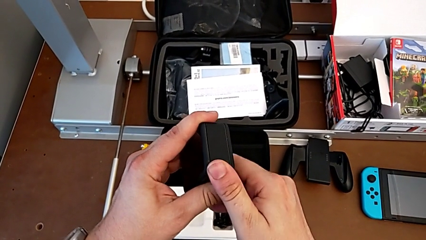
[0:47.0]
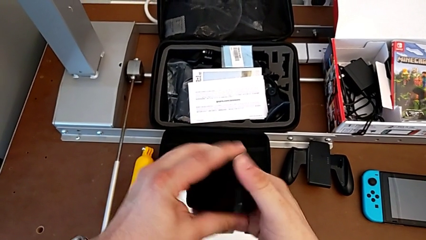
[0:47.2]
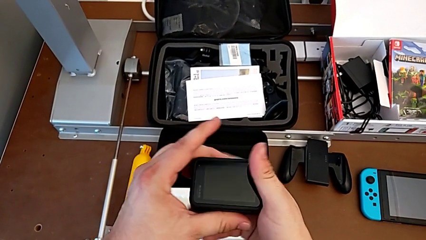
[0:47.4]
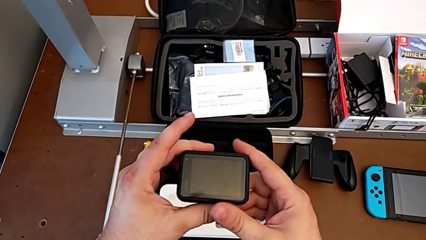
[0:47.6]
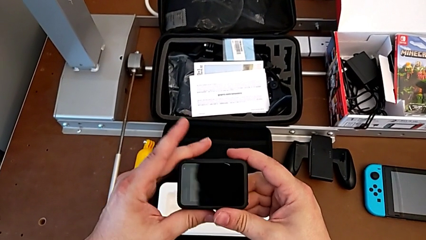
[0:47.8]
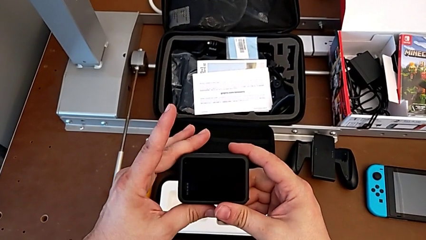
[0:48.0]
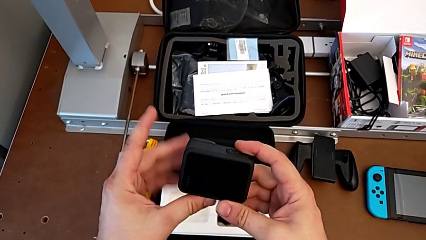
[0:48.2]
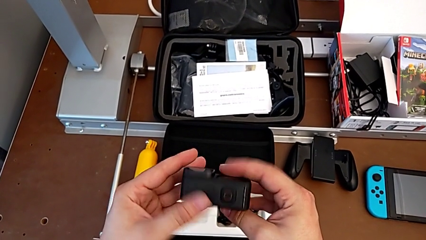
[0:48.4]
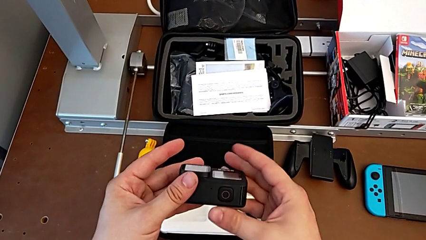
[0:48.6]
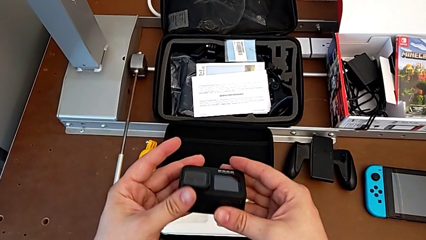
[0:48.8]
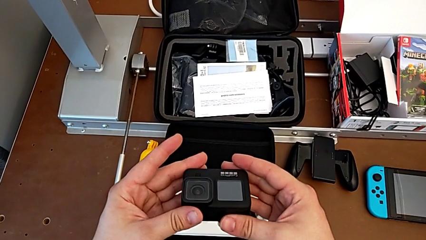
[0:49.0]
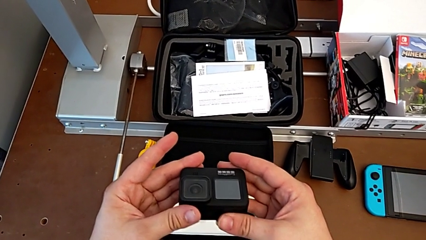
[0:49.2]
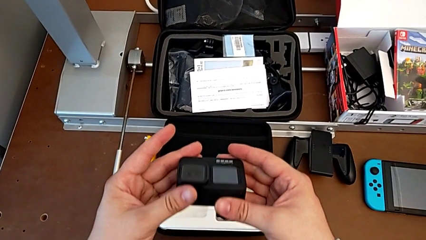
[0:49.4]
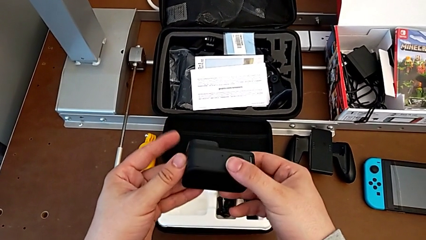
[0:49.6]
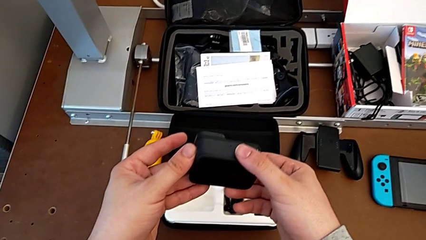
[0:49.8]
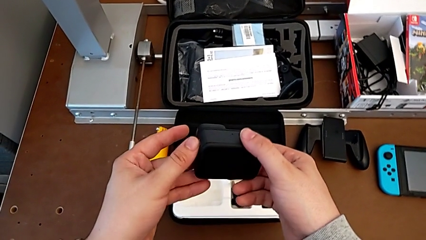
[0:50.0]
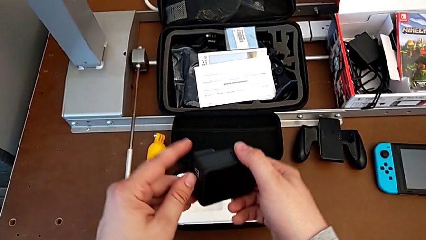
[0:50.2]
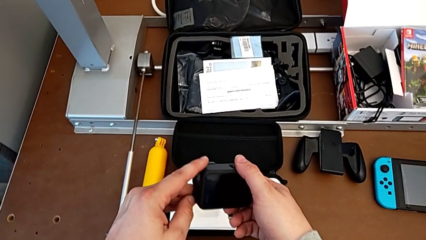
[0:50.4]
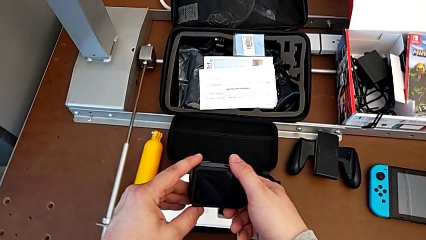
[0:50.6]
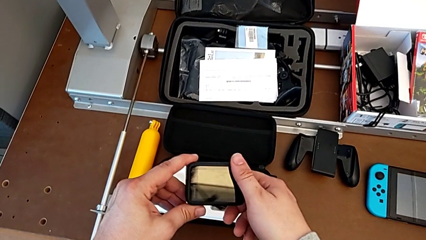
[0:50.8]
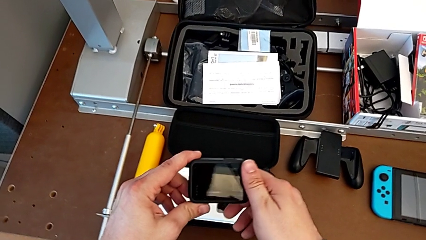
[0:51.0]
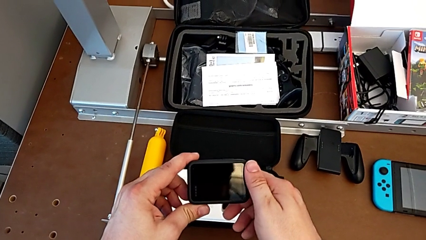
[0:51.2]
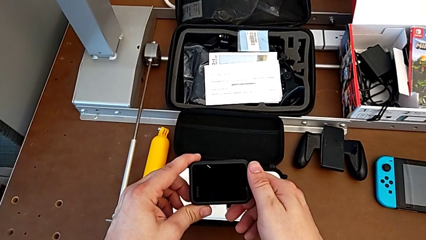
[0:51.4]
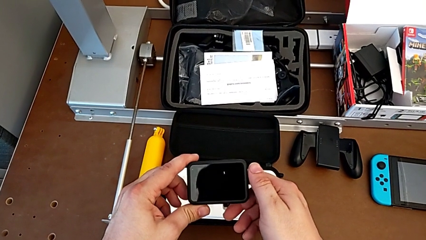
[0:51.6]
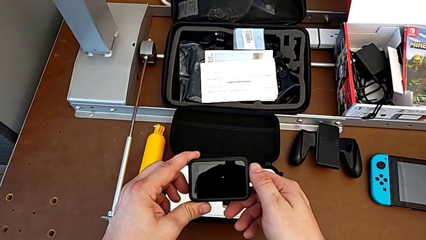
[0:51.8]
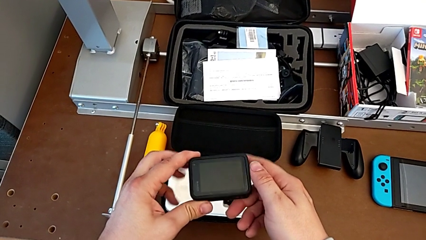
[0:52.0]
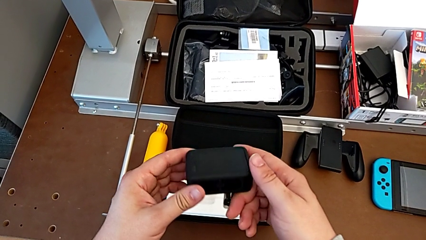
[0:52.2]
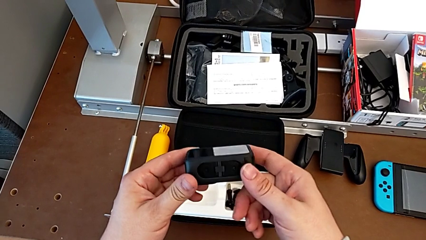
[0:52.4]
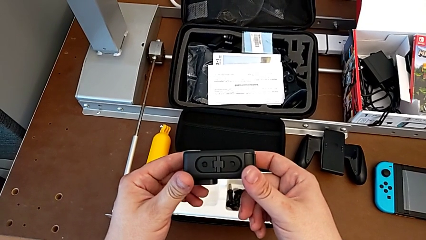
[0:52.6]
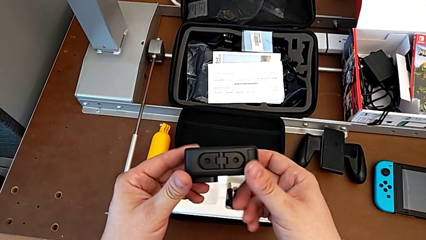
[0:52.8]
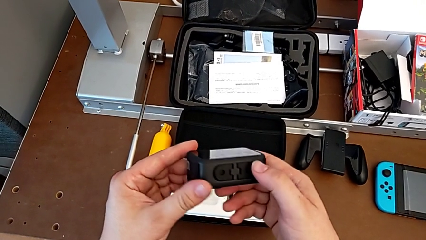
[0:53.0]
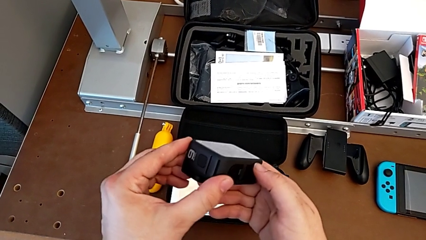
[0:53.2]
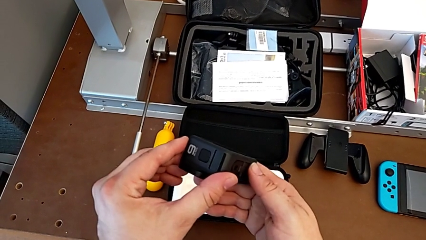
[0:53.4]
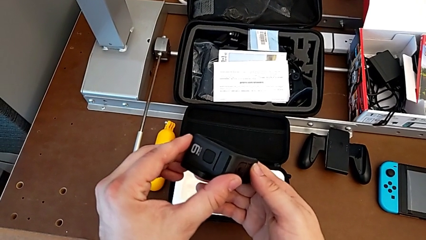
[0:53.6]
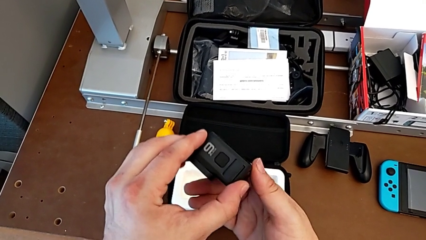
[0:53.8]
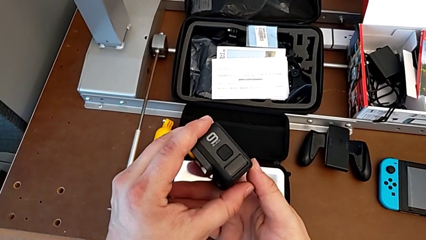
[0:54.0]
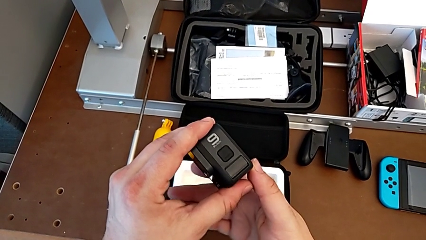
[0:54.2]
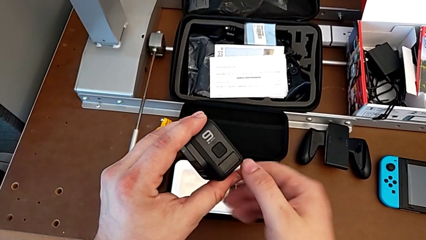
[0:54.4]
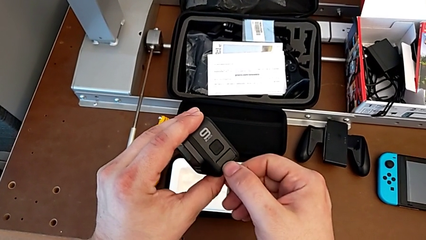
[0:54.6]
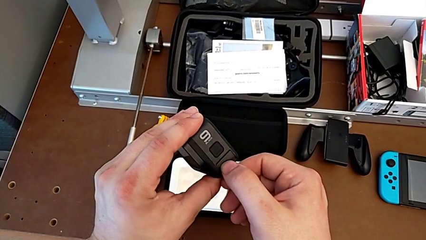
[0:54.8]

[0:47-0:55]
The camera wearer is exchanging the GoPro's battery. They rotate the GoPro.

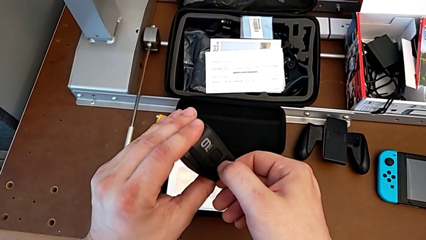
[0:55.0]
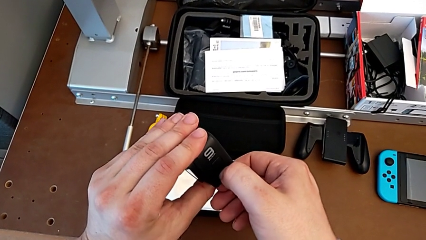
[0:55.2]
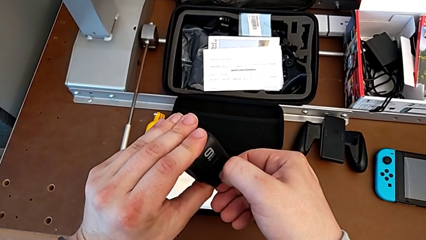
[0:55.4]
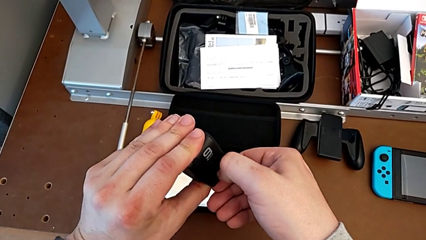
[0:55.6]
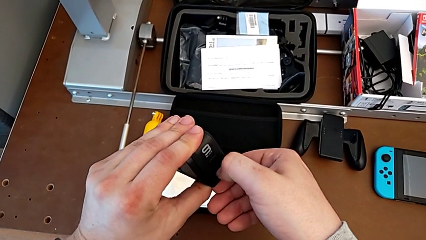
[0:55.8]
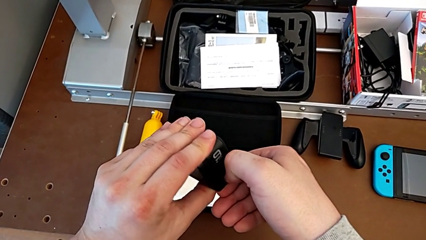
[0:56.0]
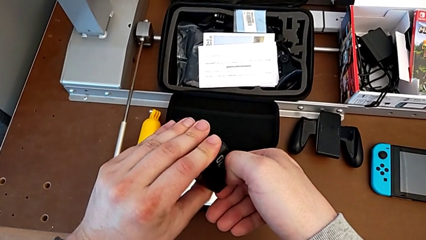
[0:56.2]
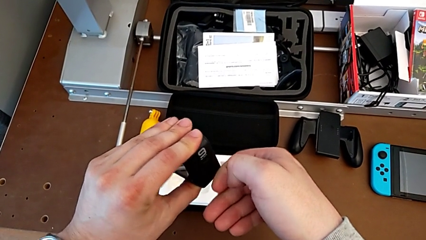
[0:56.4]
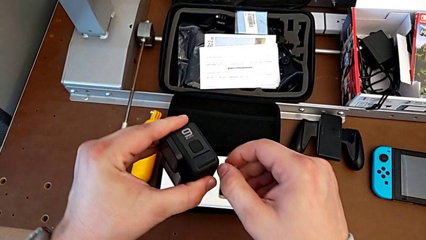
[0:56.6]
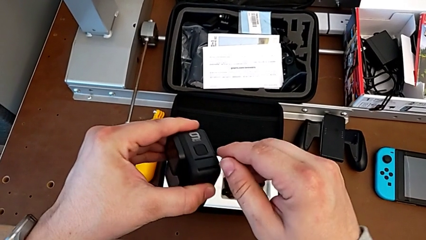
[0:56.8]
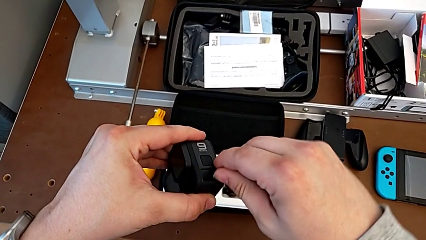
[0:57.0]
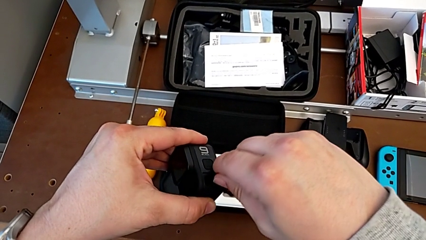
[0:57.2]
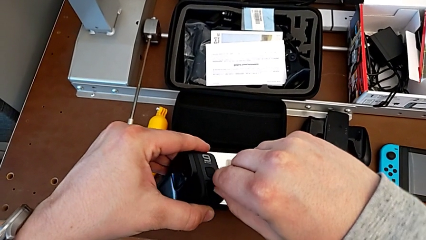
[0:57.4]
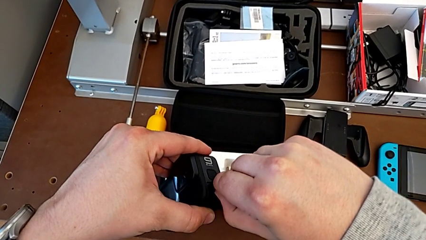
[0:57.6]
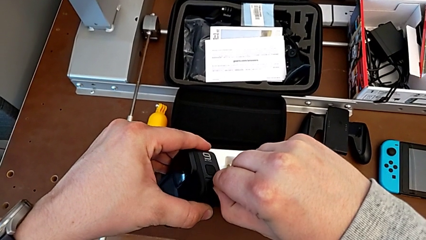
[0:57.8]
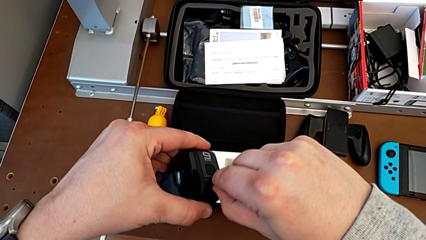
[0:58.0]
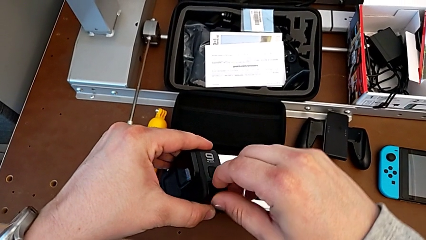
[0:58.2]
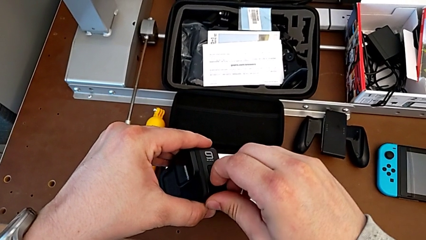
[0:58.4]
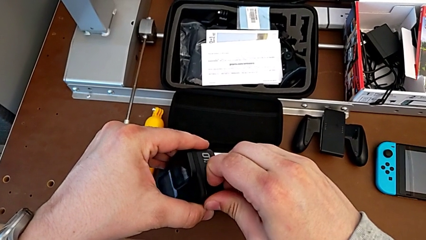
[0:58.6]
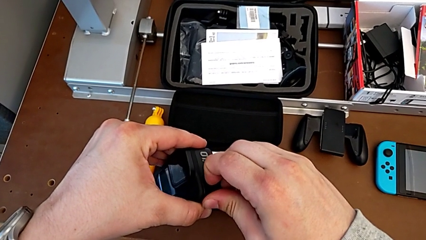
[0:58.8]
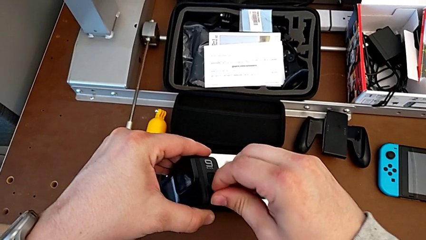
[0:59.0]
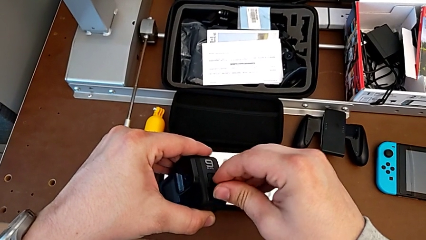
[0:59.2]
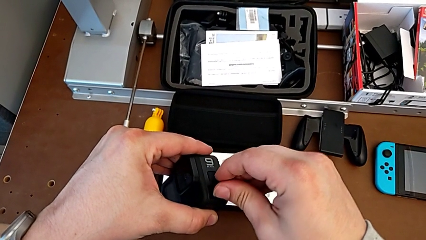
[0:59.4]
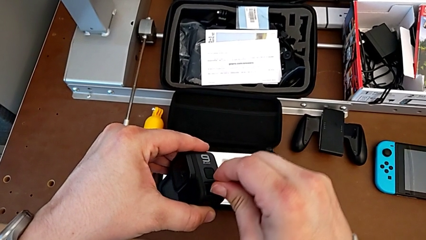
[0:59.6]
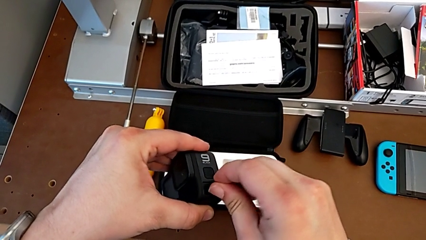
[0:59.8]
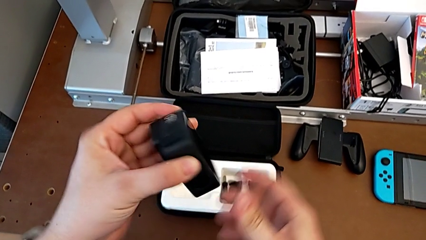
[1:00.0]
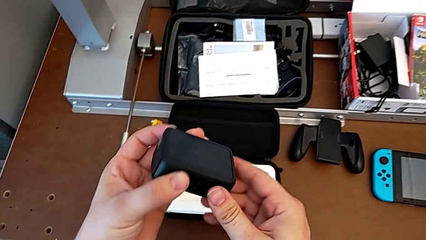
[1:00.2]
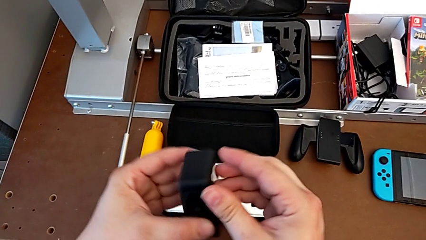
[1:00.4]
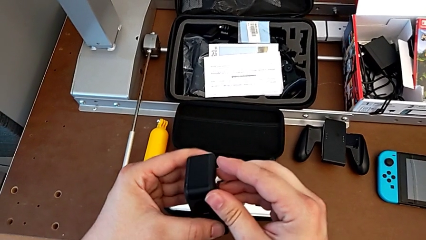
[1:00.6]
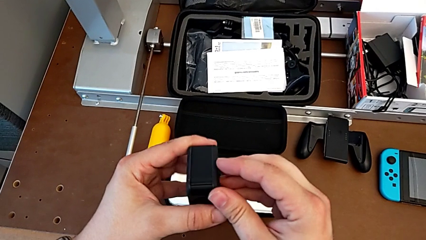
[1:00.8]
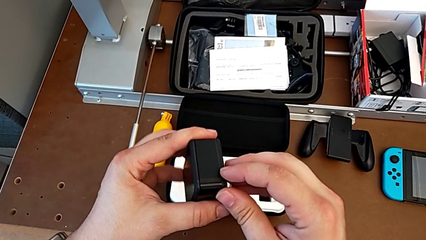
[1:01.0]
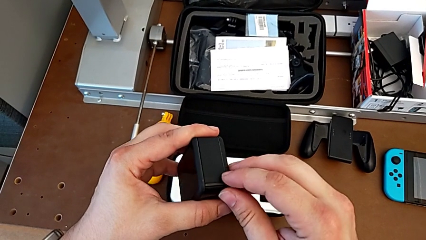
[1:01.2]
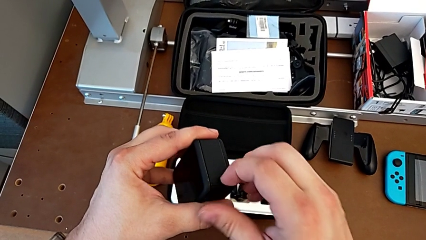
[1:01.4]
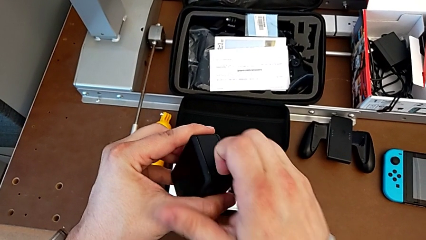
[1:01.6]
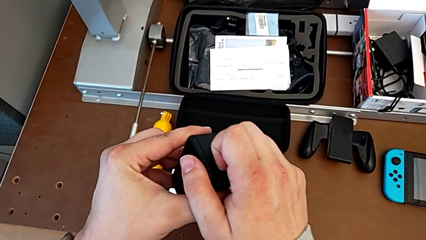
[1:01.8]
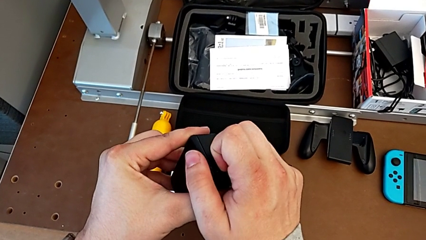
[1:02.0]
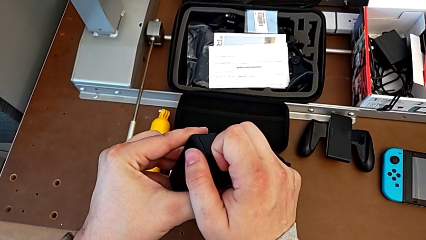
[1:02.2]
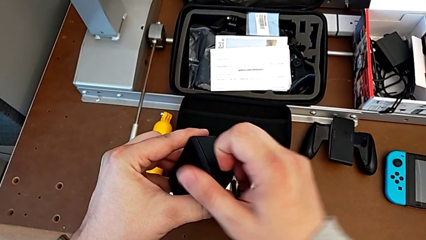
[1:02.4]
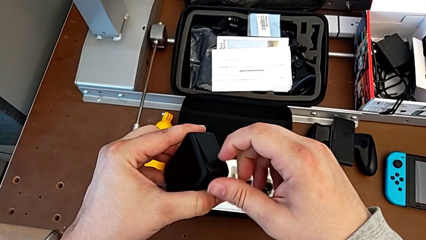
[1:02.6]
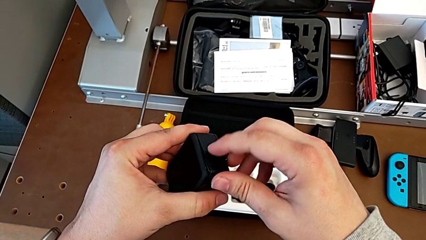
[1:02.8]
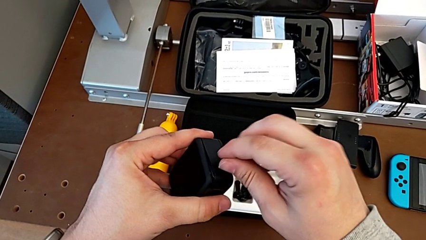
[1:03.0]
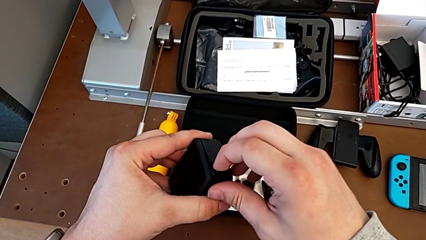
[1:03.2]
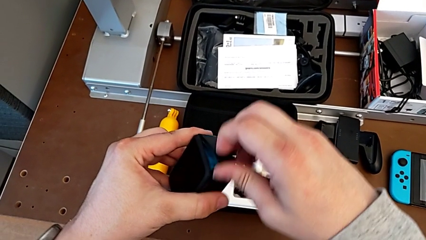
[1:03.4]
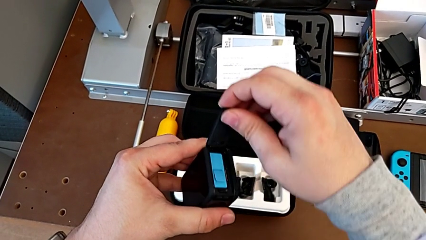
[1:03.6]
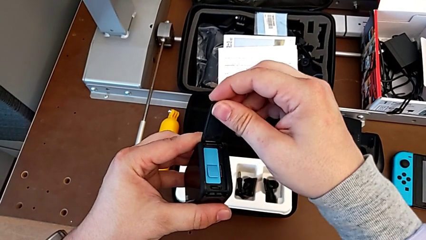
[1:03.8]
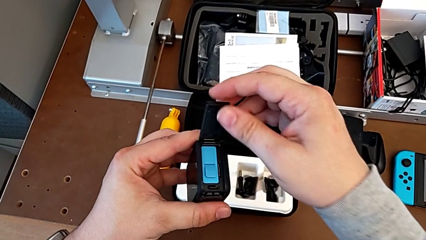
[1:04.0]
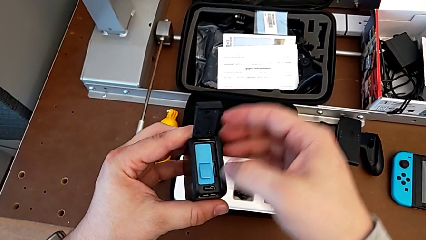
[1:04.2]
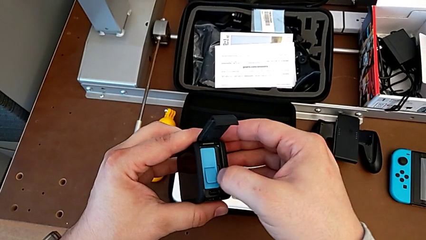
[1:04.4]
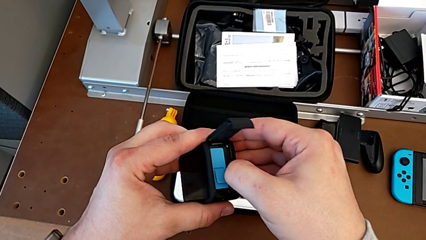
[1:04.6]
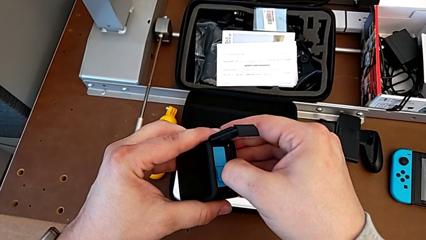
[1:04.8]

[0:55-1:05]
The camera wearer is exchanging an SD card. They open the battery door, rotate the GoPro and open the battery door.
